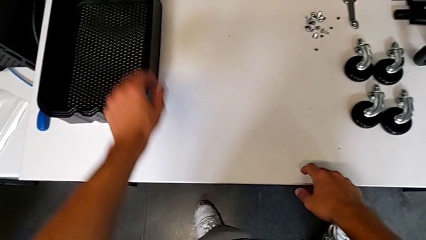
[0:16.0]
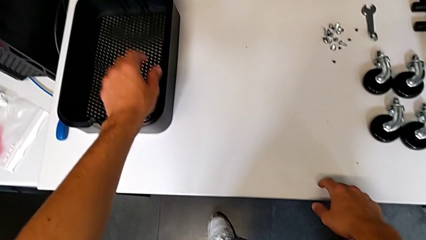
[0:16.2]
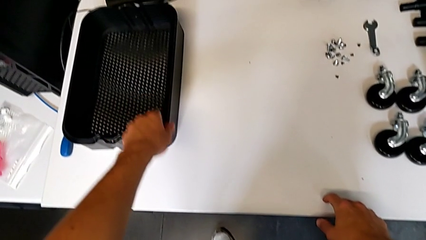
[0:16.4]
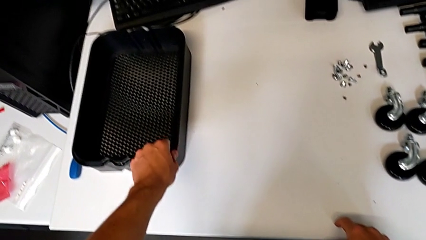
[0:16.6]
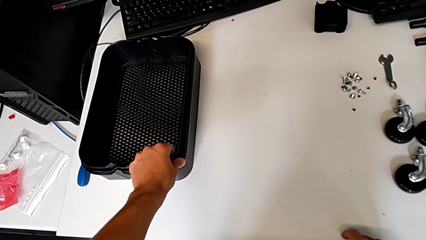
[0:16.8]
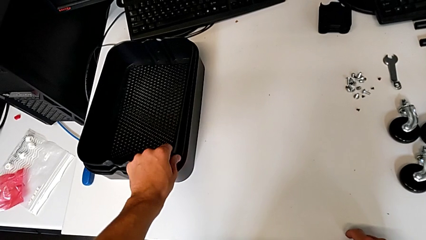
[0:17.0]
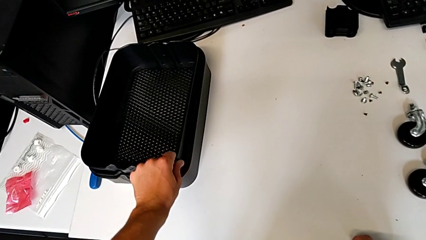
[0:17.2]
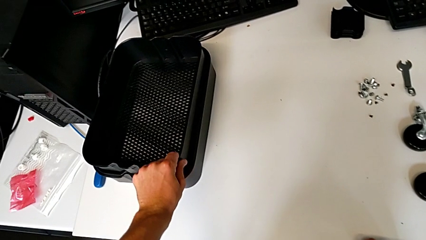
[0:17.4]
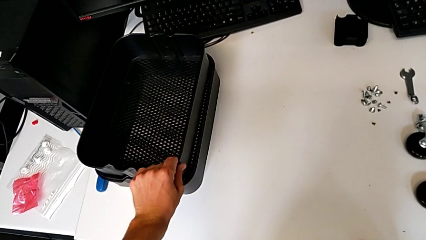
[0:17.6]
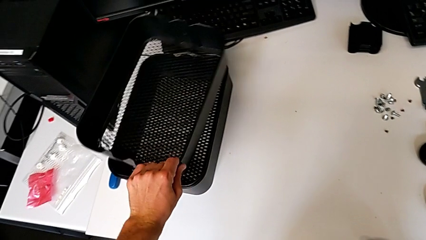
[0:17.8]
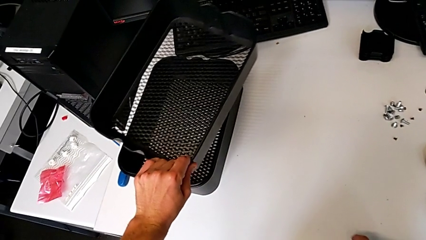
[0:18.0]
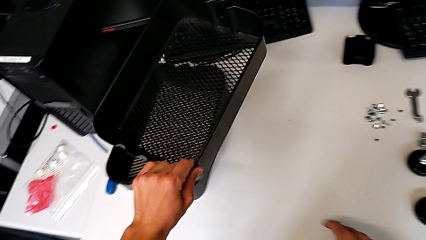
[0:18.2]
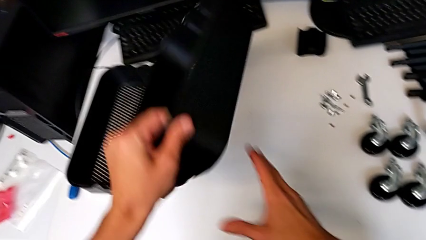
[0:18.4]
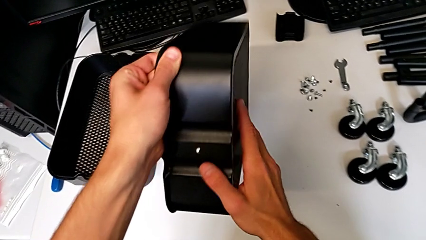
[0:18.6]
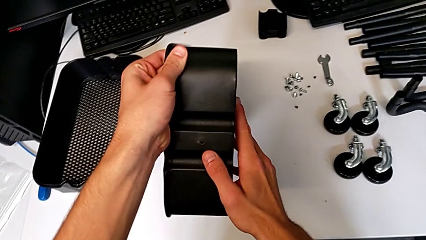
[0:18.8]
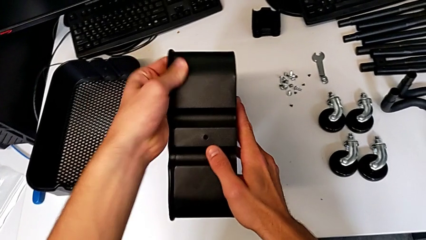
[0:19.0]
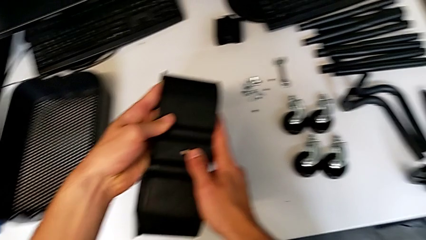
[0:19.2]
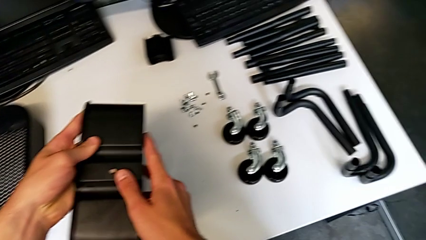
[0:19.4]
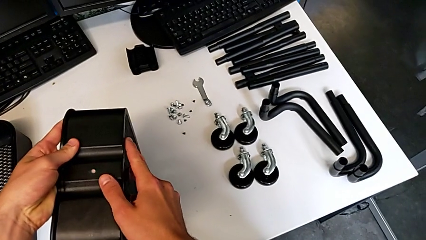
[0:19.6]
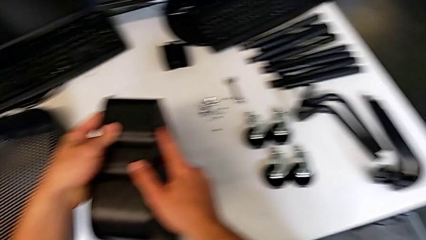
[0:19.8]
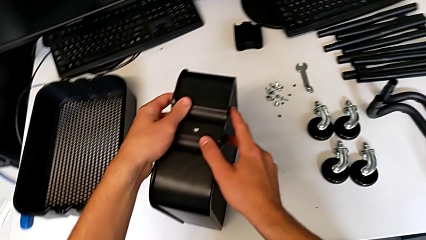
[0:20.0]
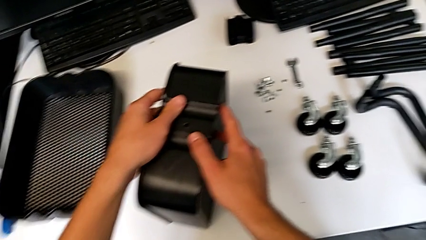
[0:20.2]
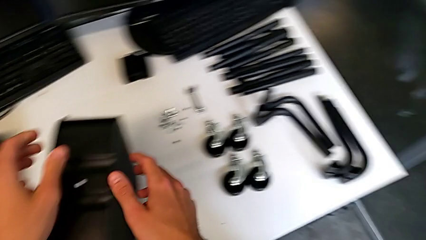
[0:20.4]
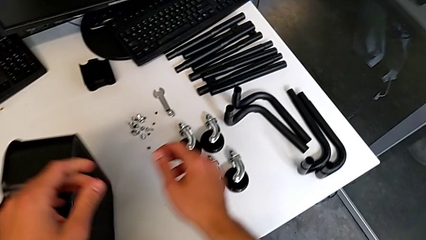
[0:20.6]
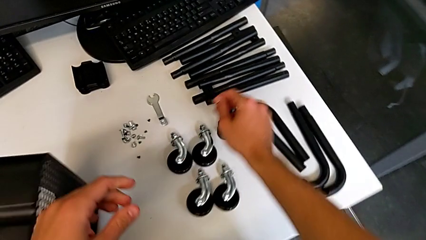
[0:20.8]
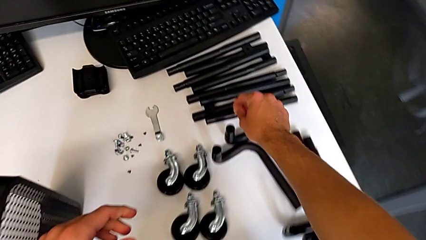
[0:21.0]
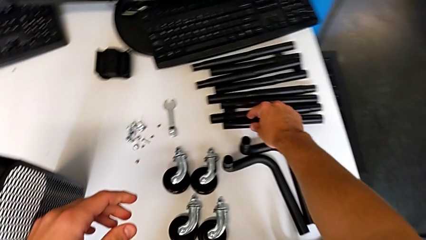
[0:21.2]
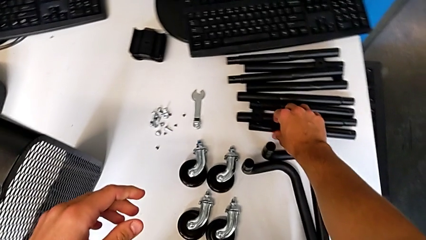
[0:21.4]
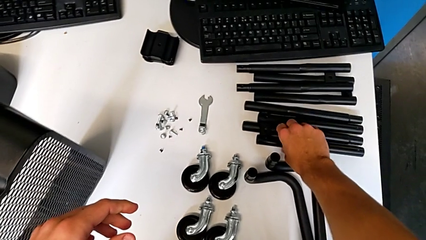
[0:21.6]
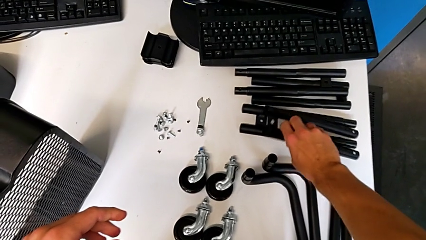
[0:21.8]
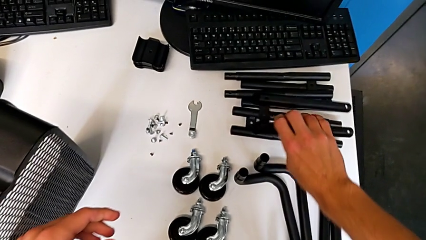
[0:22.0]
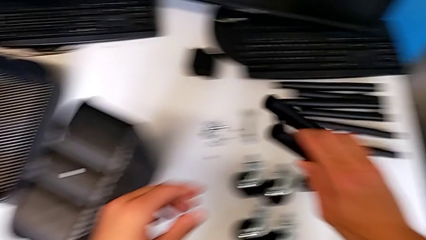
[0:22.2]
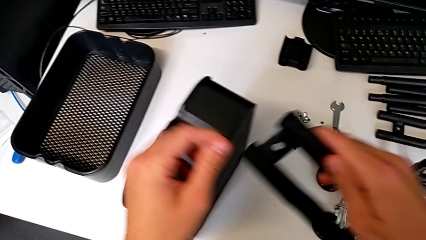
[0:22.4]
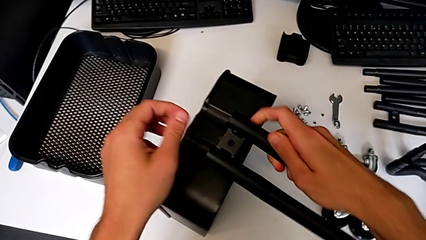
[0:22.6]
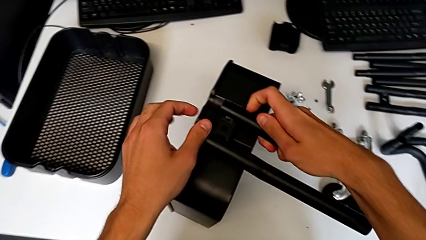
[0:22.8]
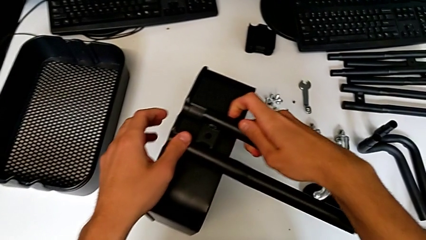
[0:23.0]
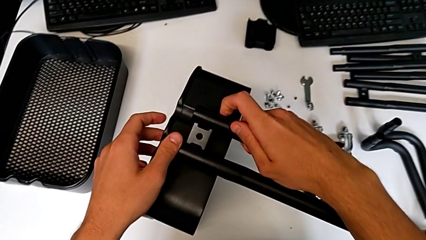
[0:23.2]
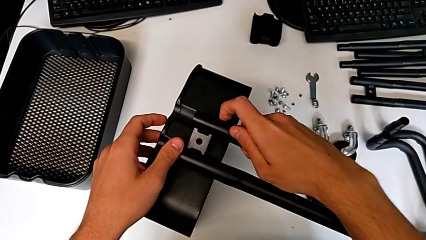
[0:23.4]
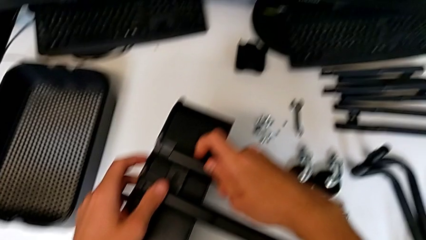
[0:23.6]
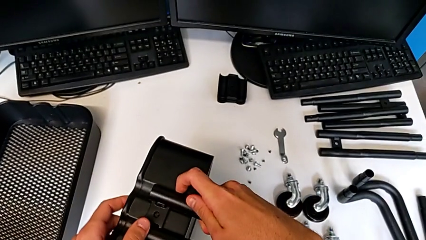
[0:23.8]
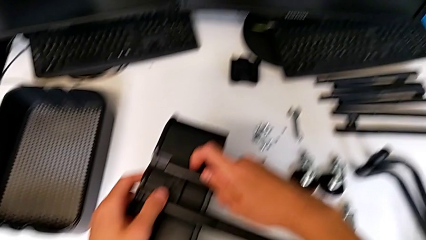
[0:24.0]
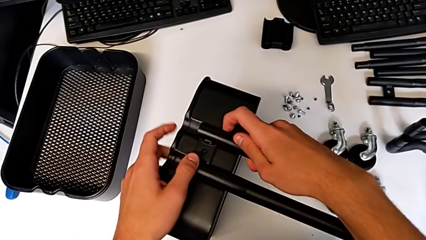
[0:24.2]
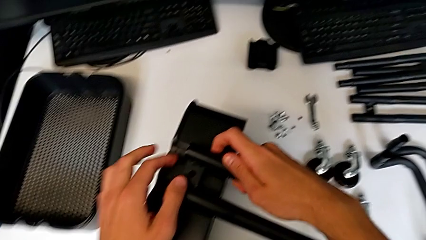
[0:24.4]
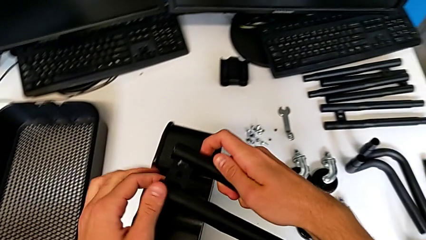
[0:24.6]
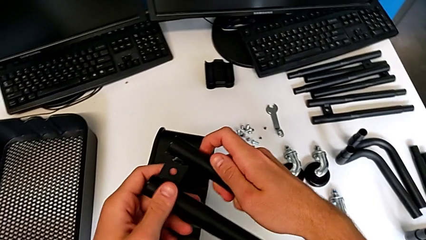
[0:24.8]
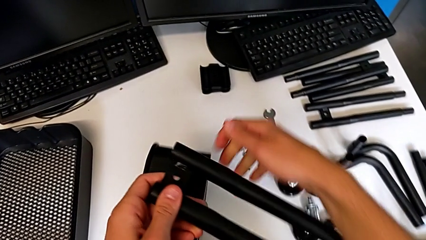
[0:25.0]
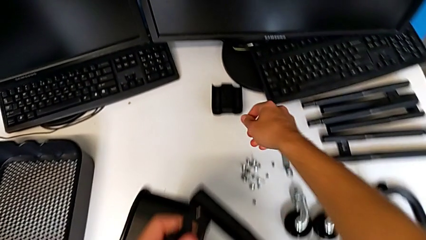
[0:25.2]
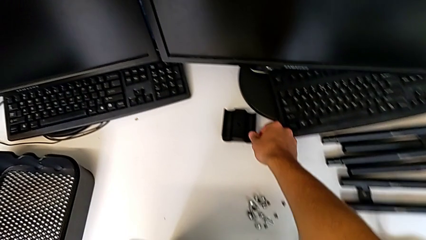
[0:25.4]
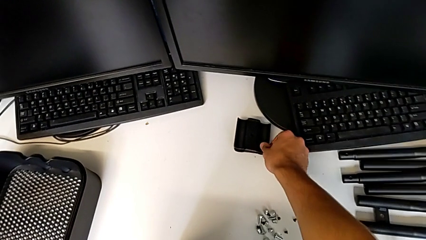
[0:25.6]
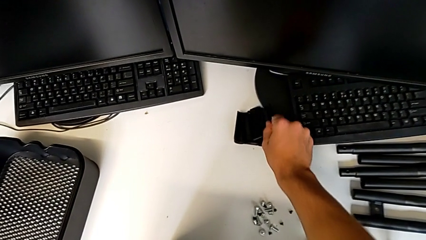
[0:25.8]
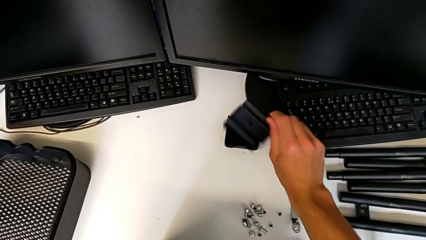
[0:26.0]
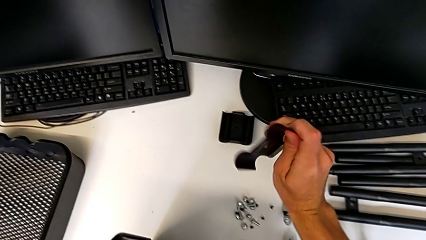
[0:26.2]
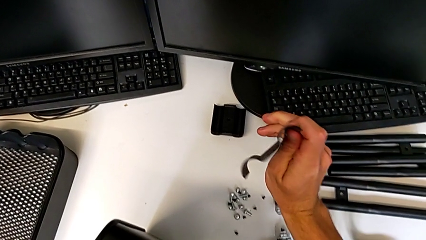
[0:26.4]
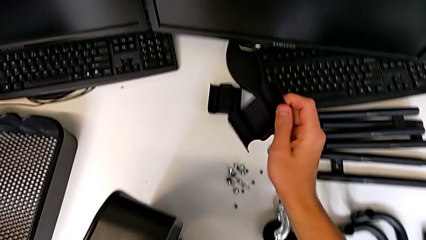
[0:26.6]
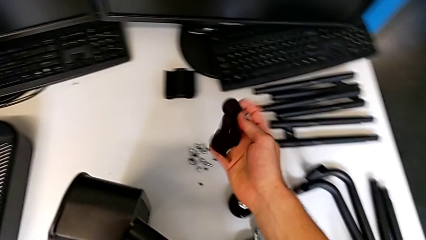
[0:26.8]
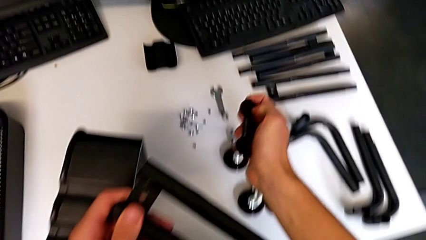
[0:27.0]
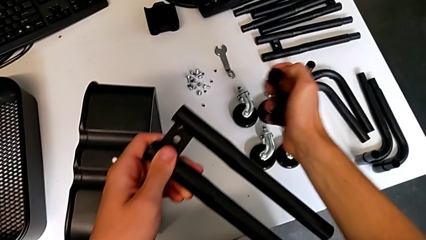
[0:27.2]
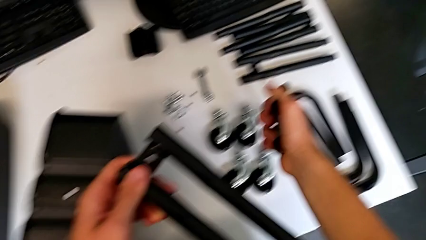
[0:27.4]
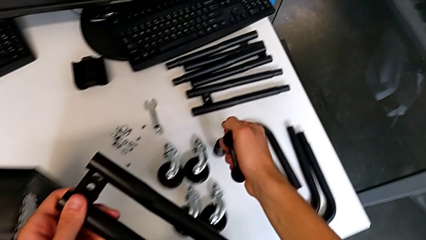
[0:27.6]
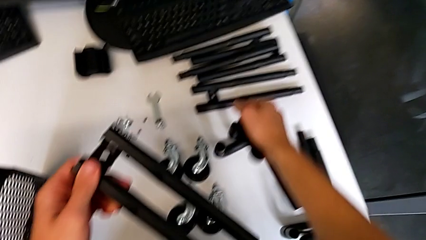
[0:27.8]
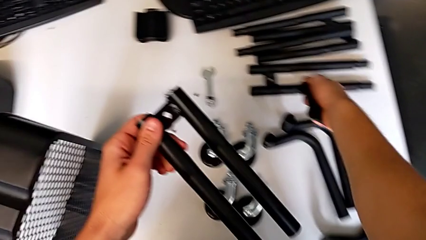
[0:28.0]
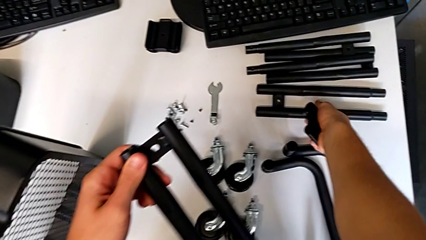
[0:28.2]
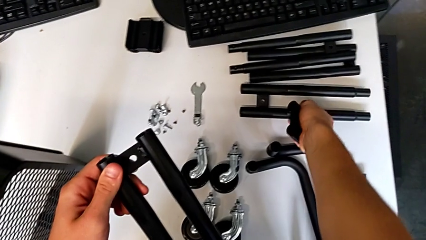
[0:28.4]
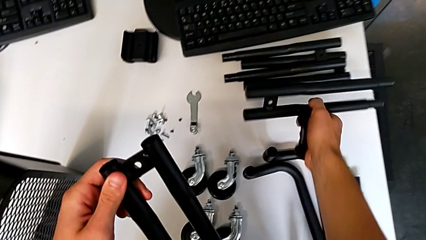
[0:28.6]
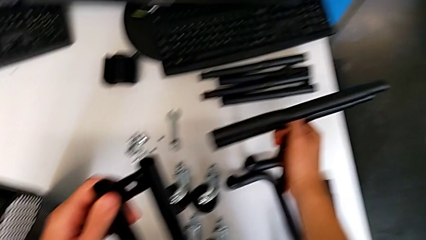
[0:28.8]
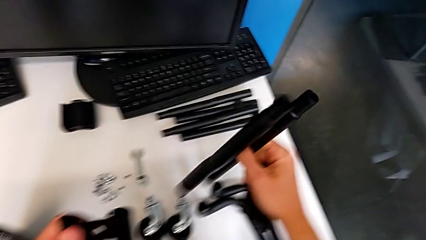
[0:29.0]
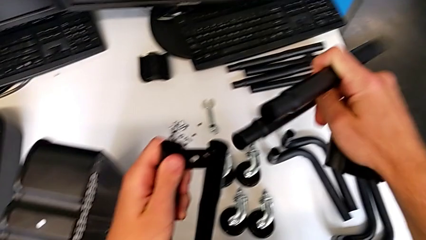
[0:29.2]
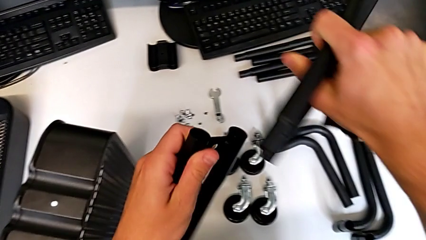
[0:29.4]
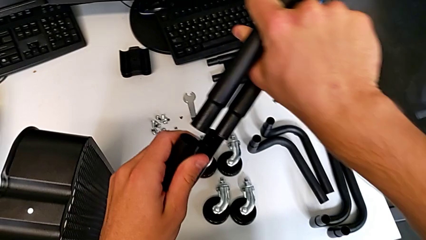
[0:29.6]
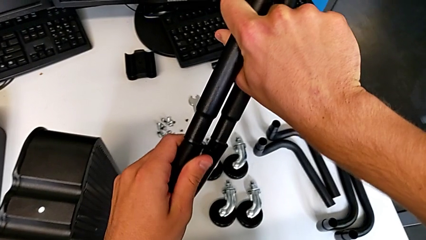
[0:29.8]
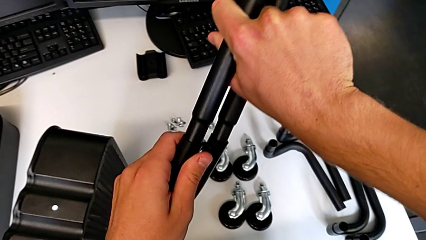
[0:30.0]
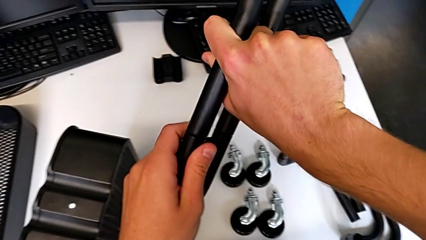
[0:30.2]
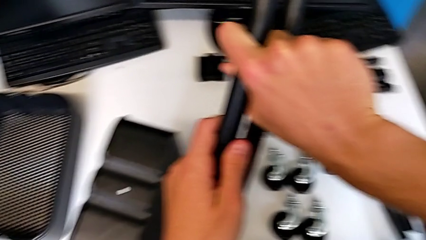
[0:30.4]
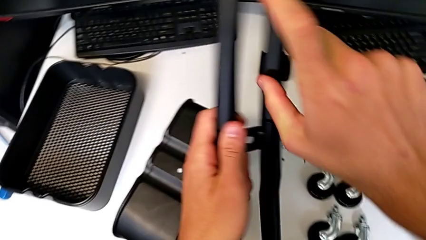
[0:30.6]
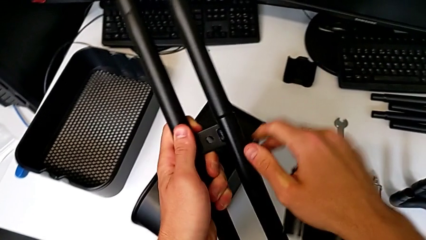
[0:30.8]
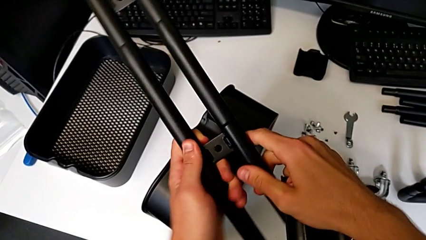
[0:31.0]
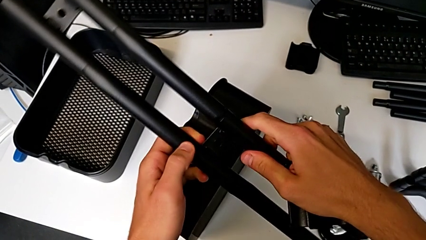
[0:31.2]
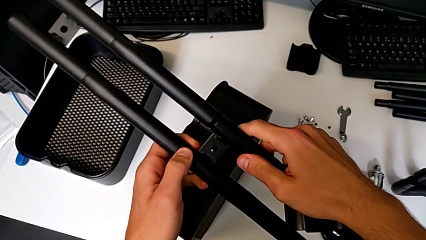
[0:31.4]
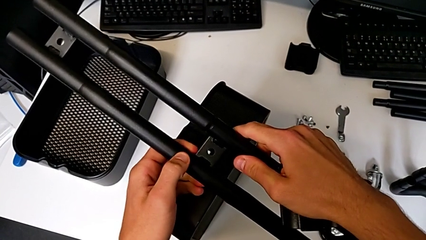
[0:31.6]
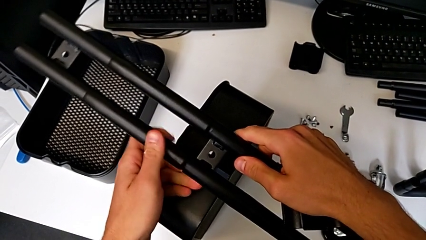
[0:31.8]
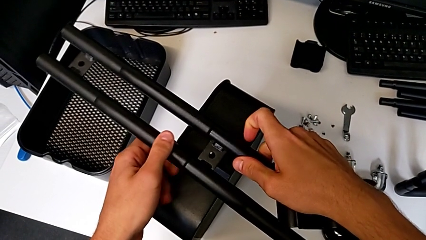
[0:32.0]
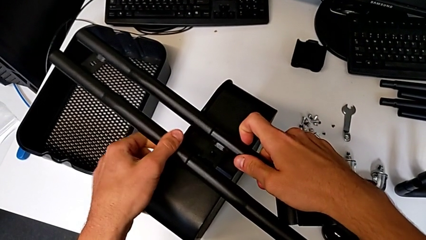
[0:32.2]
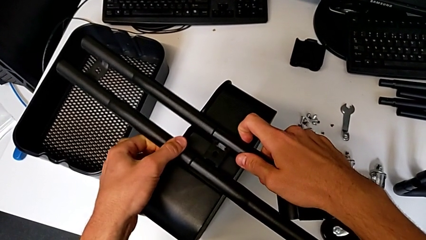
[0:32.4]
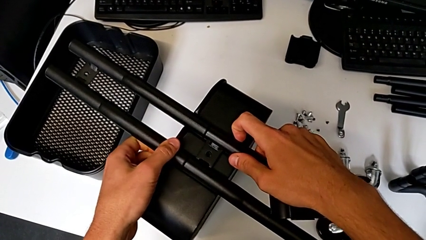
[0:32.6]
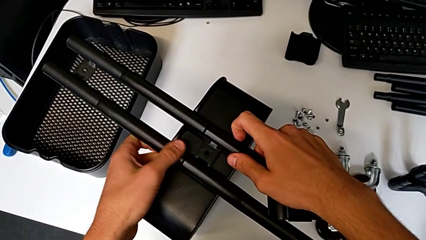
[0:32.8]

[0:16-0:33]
The camera wearer is attempting to assemble the side bar of the furniture. They grab the grid tray, rotate it and place it. They approach the leg, grab it, approach the grid tray, align the leg, grab the bracket, hold it, grab the leg, align it, wrongly assemble it and place the half frame.
